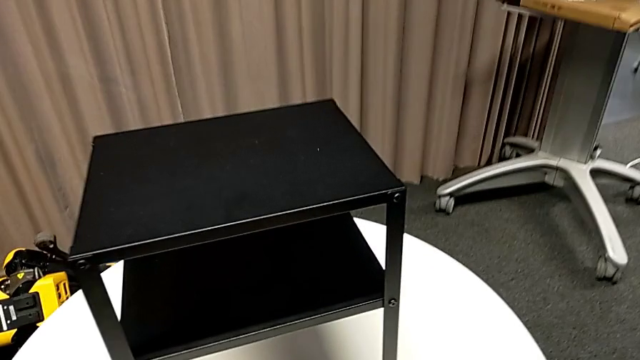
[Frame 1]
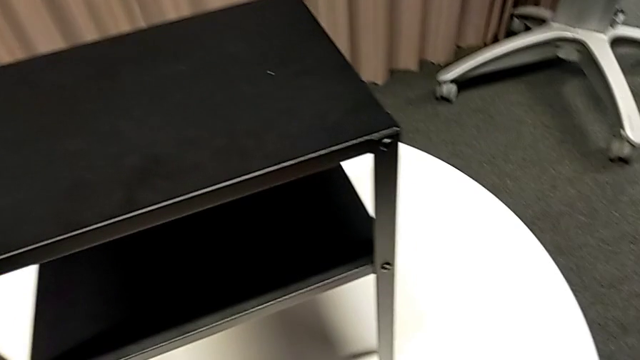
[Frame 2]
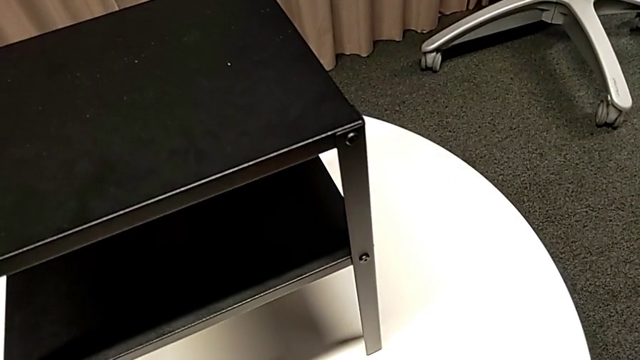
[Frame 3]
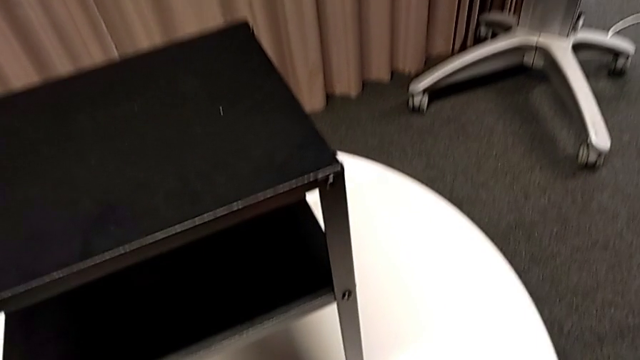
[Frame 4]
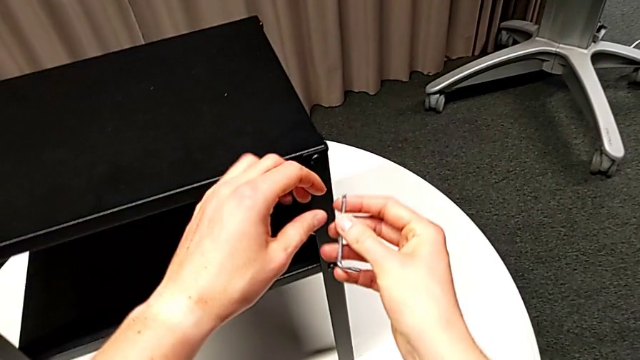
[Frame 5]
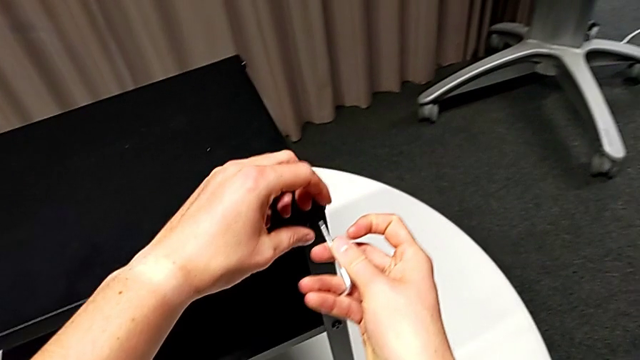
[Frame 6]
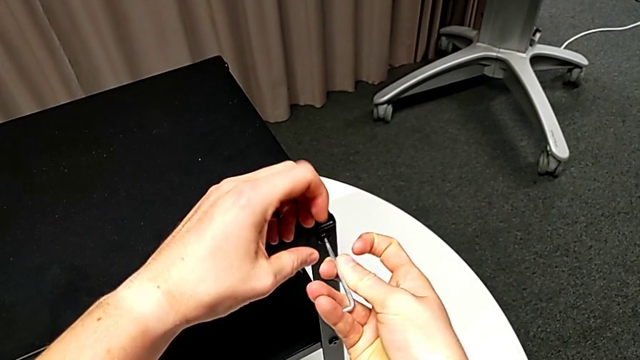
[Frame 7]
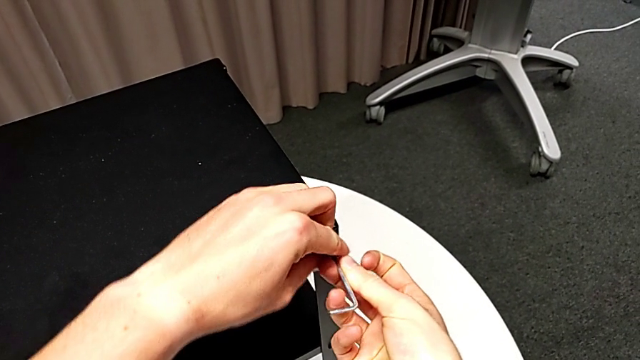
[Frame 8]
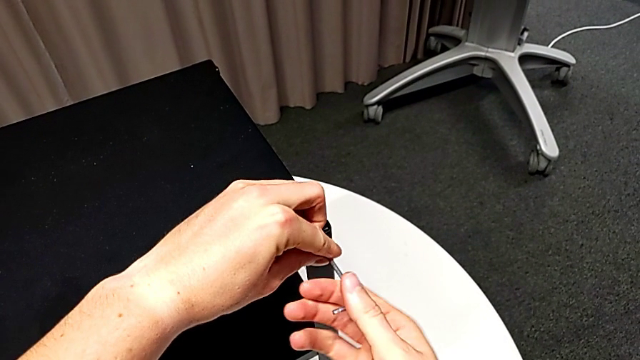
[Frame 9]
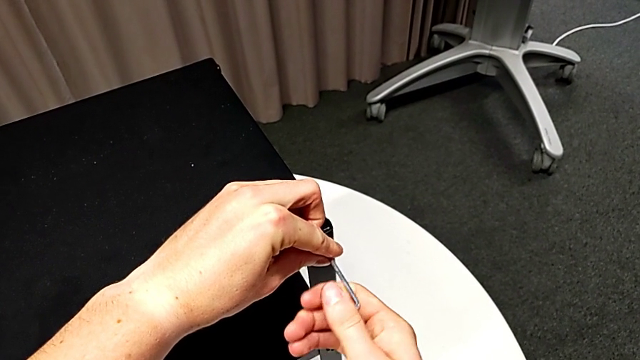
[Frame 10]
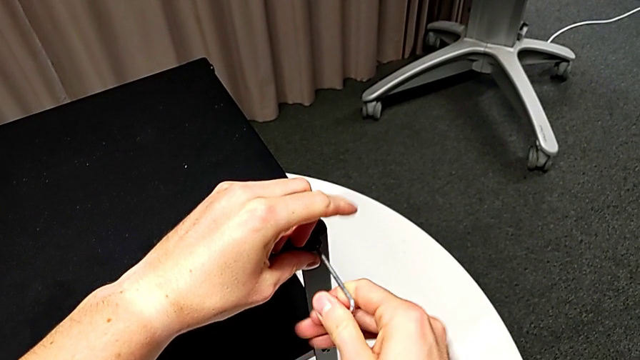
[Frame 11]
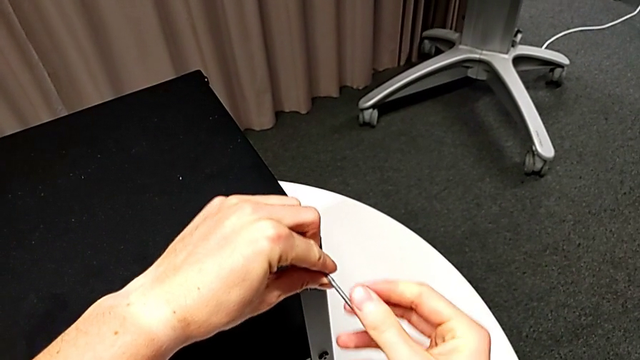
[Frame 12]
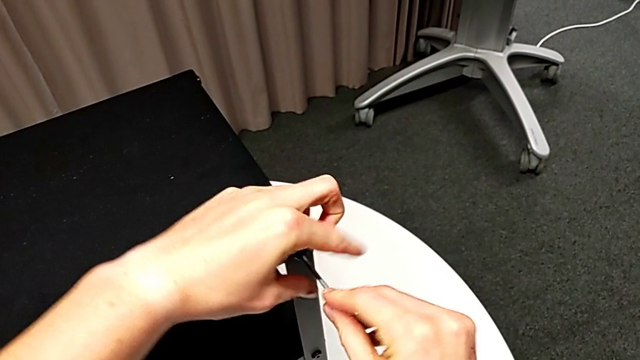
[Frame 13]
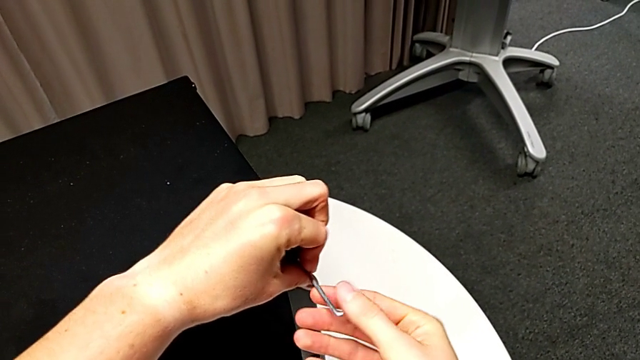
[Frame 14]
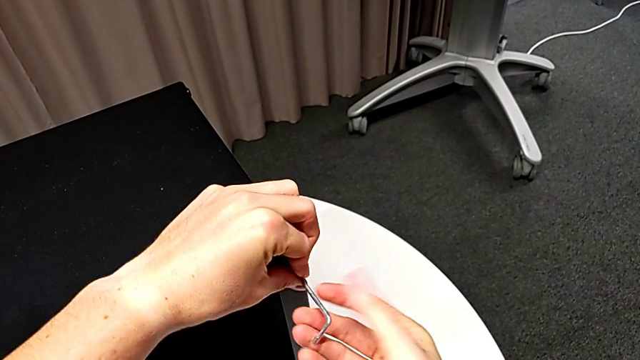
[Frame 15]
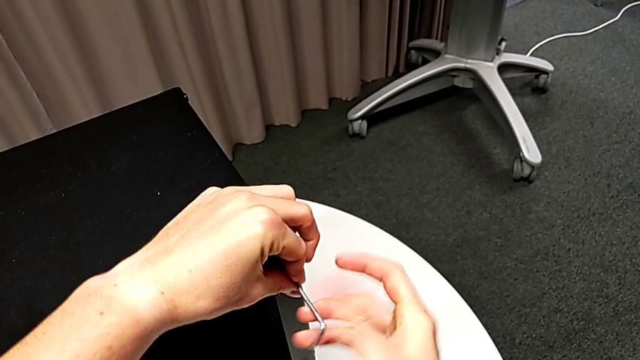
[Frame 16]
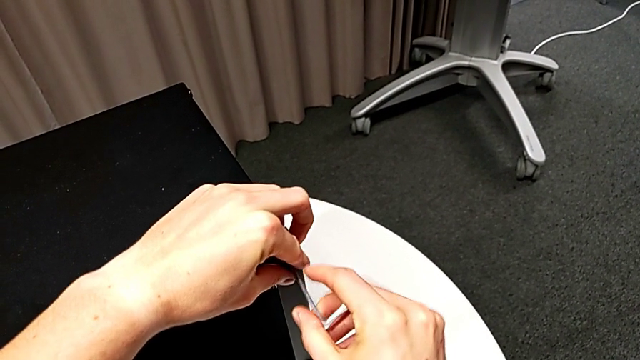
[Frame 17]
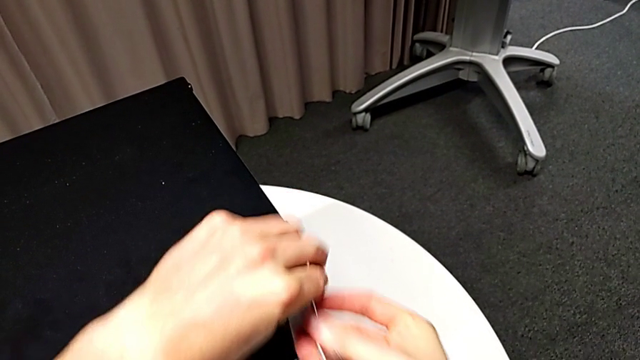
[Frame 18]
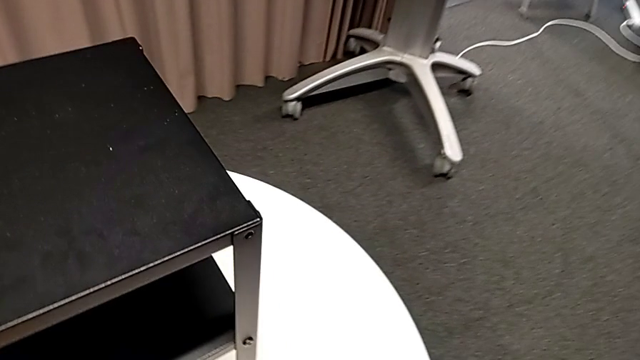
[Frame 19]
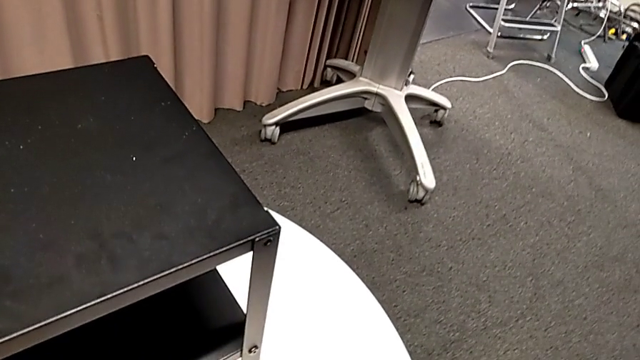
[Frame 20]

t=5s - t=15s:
The camera wearer is disassembling the top table of the furniture. They grab the Allen wrench, insert it, unscrew the hex socket head, withdraw the Allen wrench and place the hex socket head.

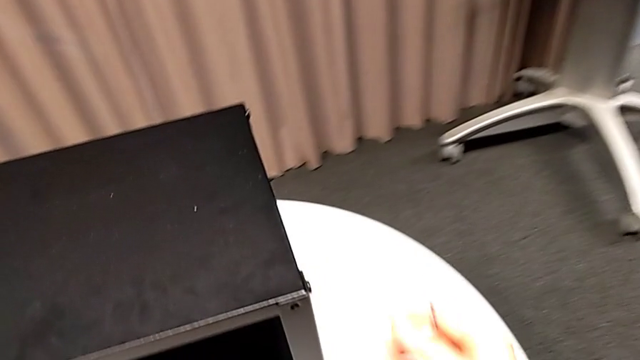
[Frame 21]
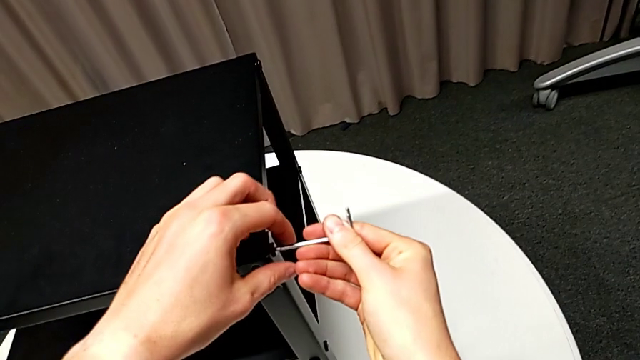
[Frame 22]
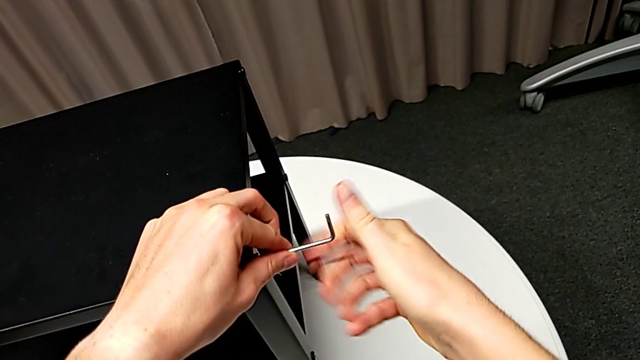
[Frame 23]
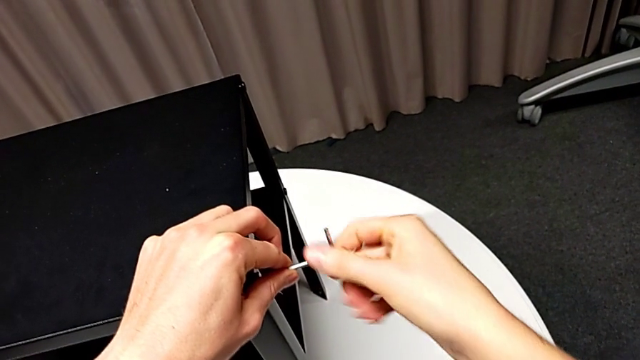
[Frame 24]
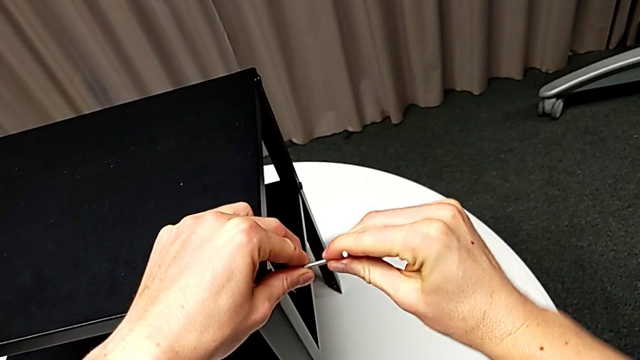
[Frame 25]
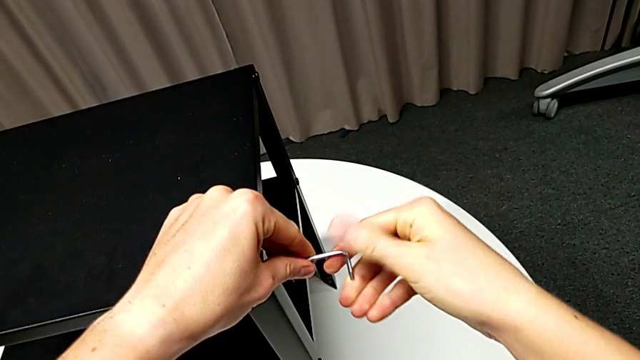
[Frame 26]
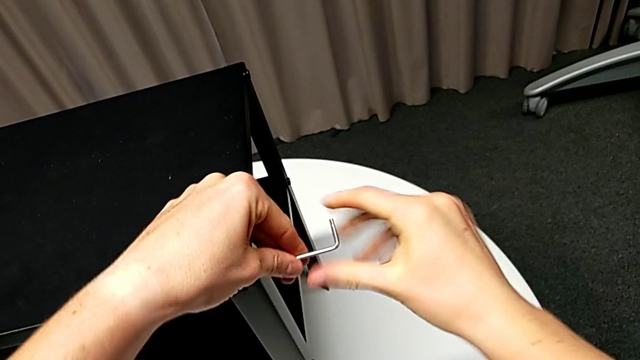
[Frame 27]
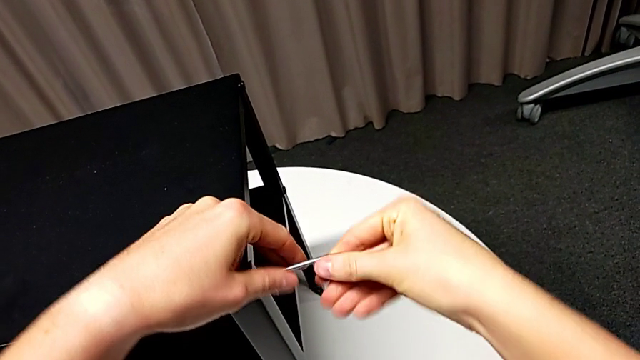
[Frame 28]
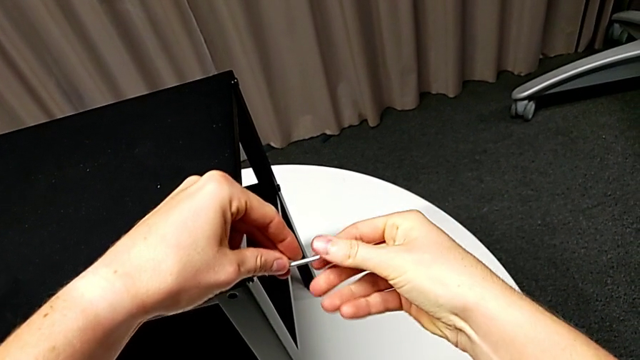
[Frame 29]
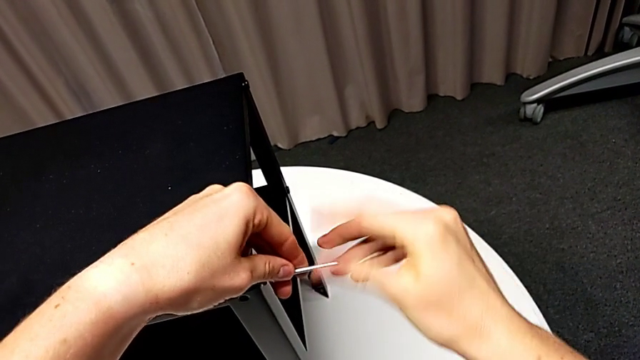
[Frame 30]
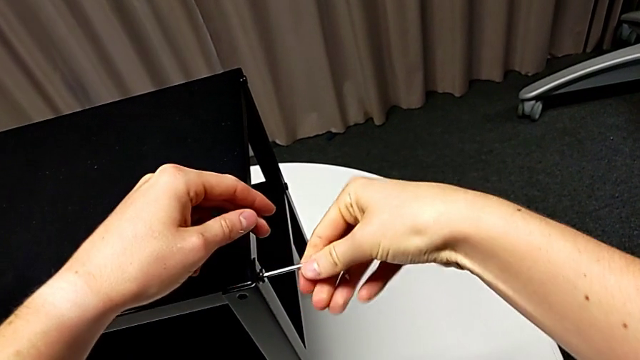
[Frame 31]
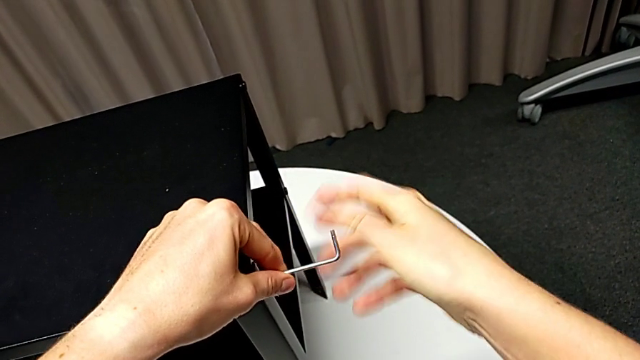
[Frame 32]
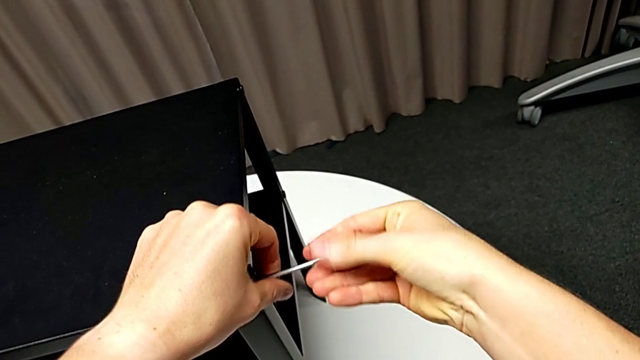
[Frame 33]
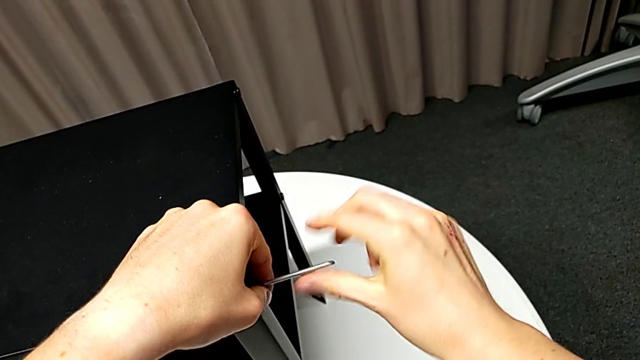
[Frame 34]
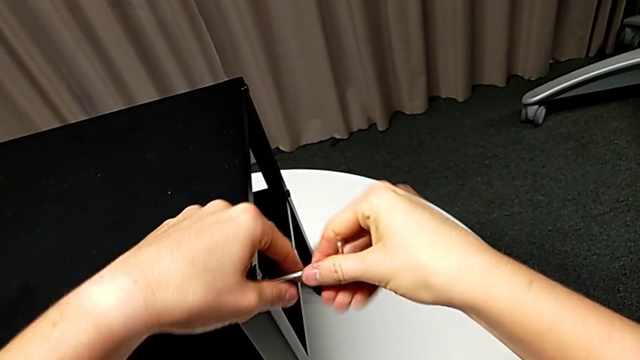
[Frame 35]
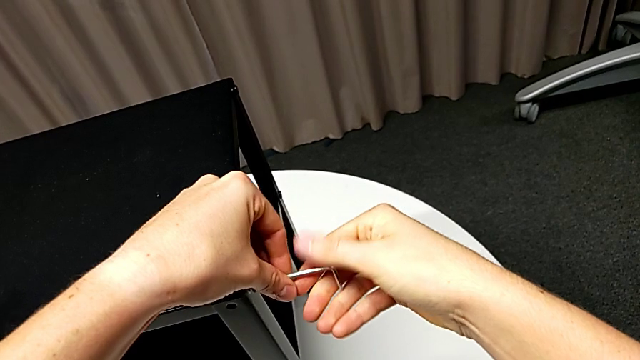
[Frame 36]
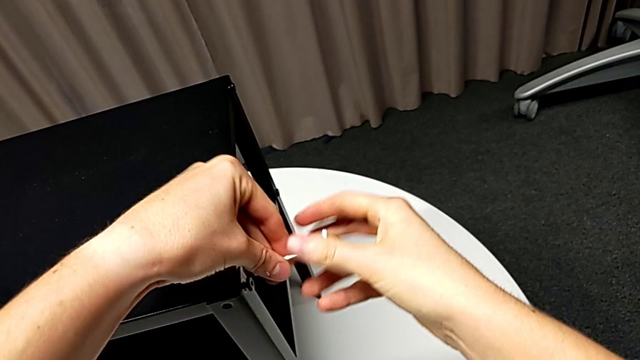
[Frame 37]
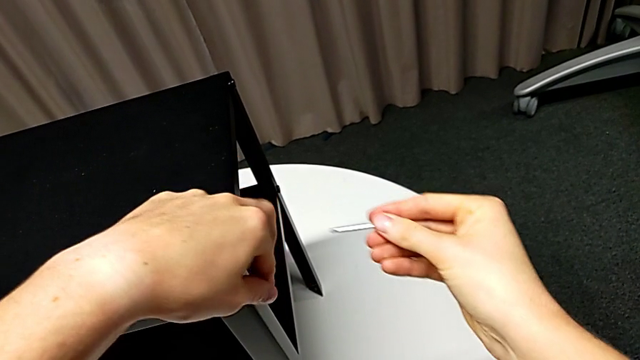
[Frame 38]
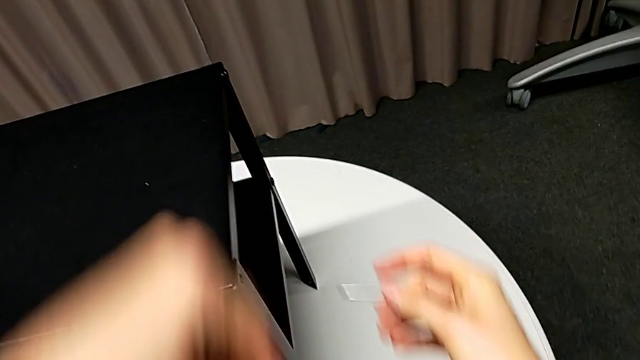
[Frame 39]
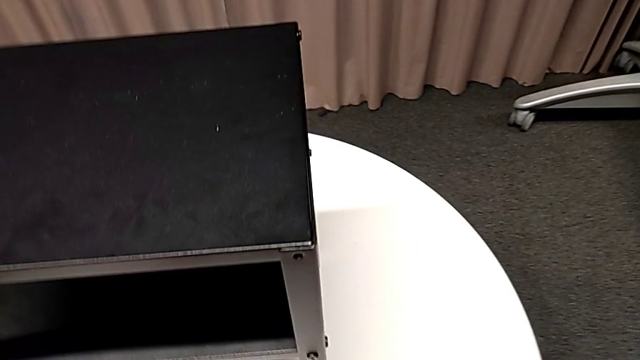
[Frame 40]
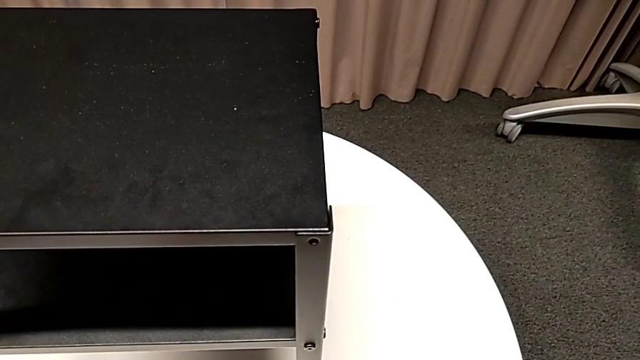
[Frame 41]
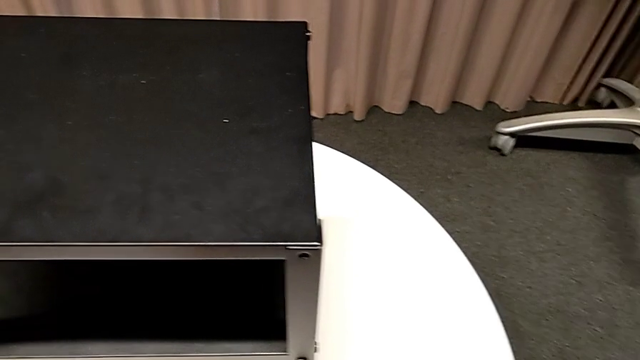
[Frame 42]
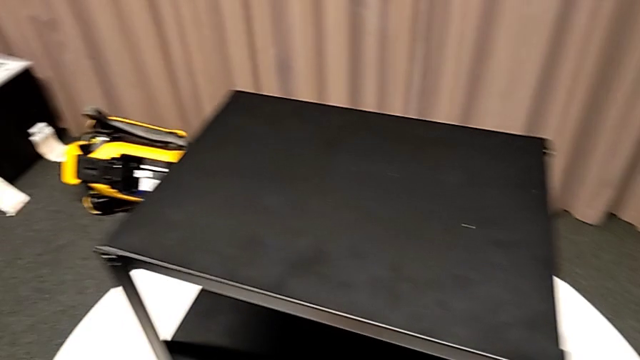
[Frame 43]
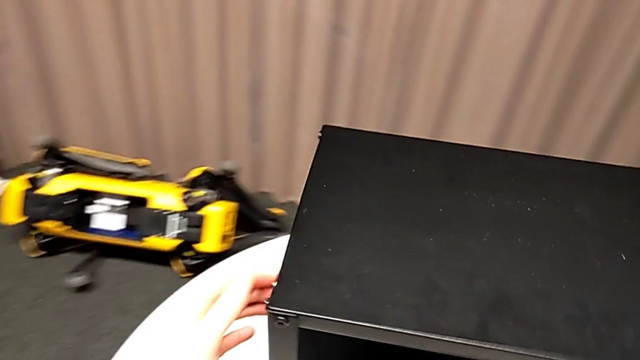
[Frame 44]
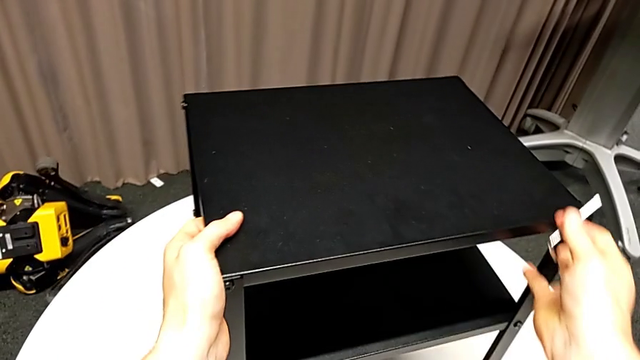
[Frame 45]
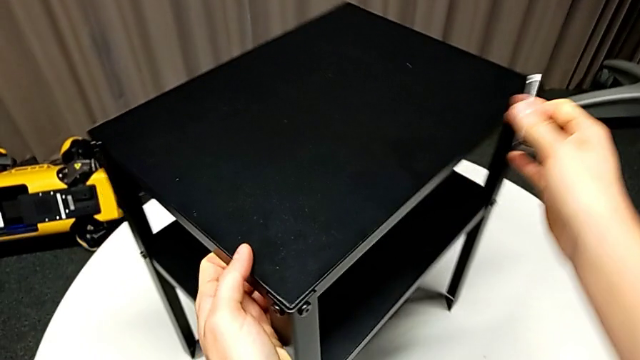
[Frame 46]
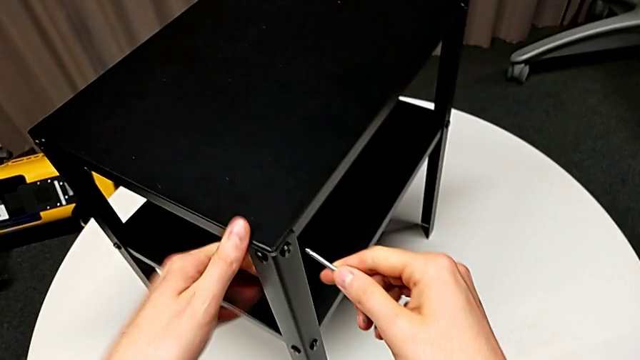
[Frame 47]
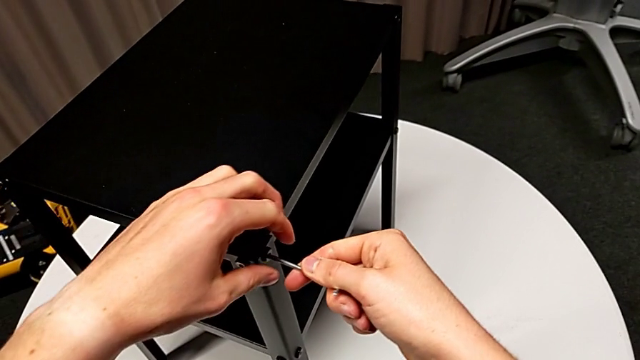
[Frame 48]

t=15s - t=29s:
The camera wearer is disassembling the top table of the furniture. They insert the Allen wrench, unscrew the hex socket head, withdraw the Allen wrench, disassemble the hex socket head, place it, rotate the nightstand and insert the Allen wrench.
